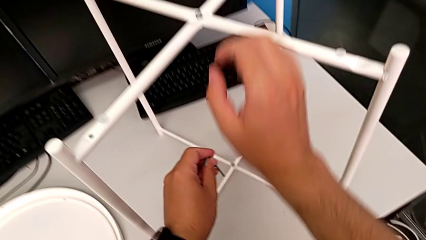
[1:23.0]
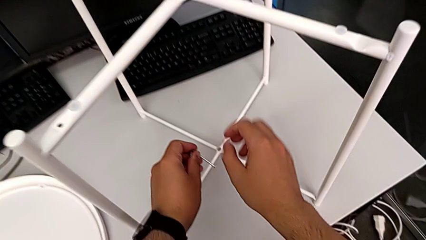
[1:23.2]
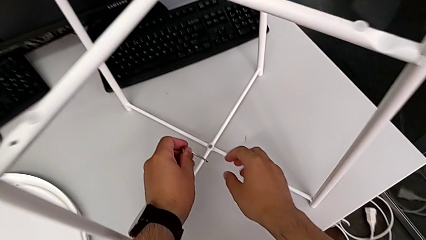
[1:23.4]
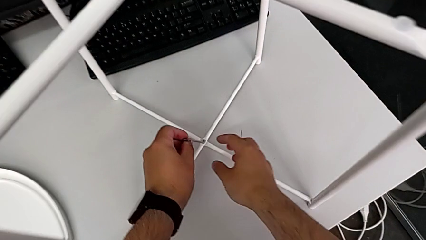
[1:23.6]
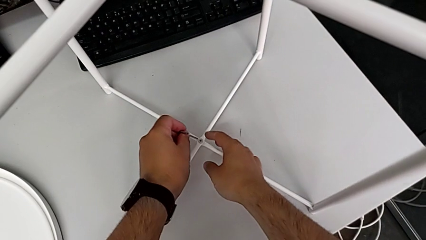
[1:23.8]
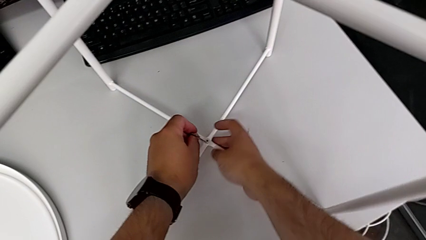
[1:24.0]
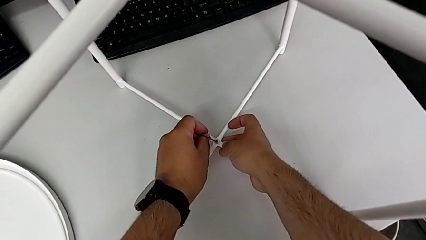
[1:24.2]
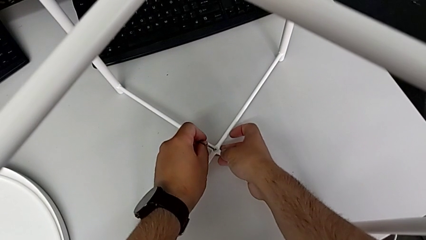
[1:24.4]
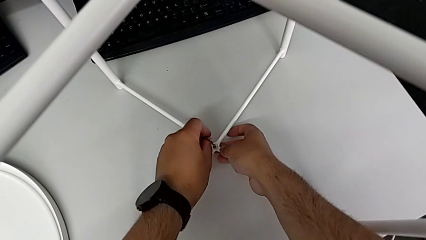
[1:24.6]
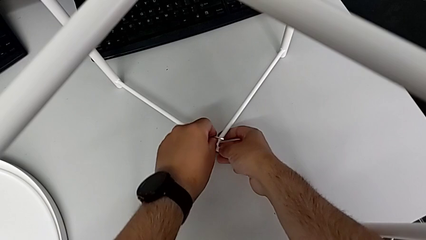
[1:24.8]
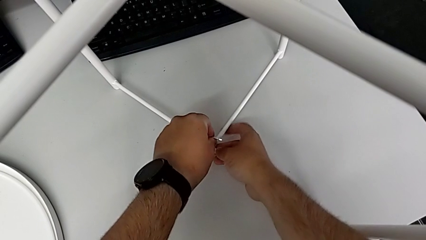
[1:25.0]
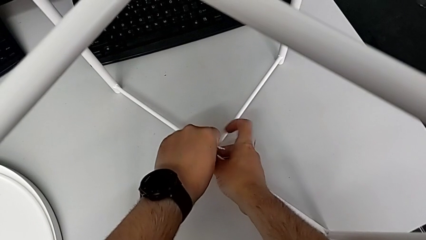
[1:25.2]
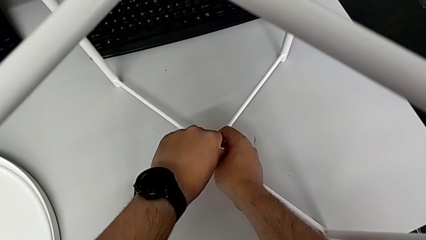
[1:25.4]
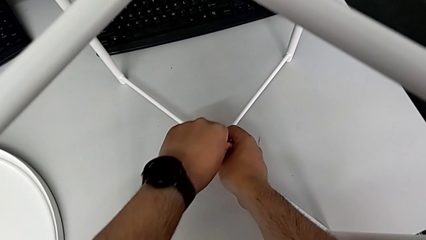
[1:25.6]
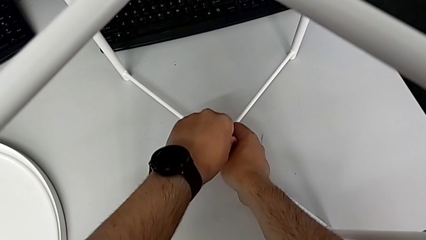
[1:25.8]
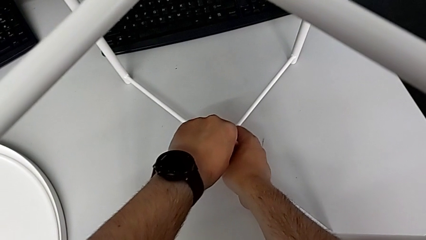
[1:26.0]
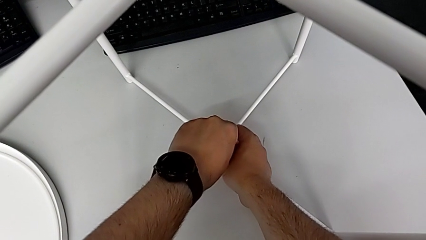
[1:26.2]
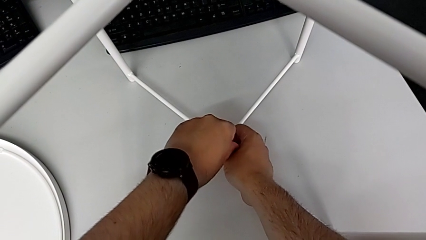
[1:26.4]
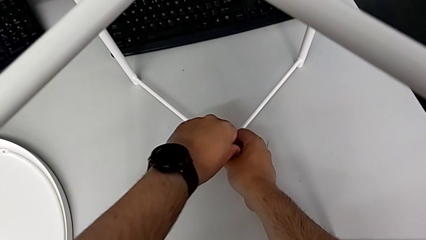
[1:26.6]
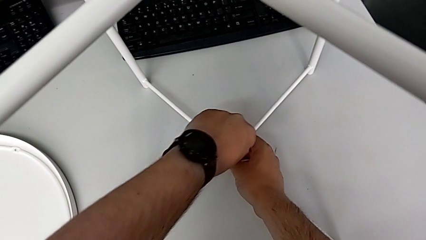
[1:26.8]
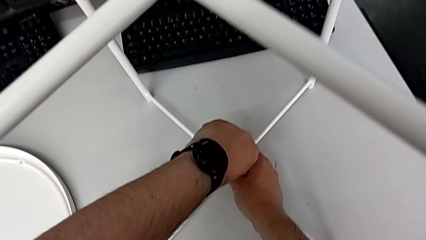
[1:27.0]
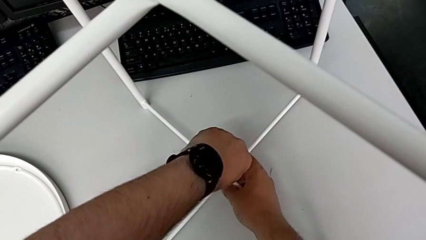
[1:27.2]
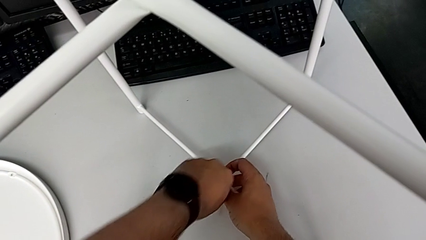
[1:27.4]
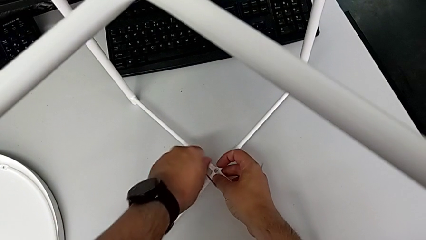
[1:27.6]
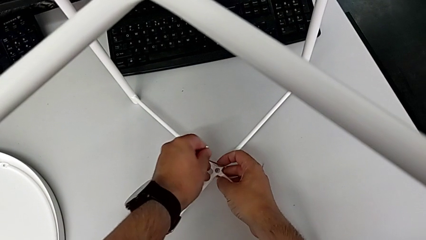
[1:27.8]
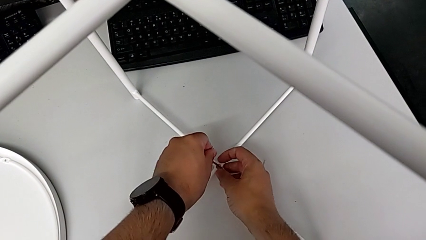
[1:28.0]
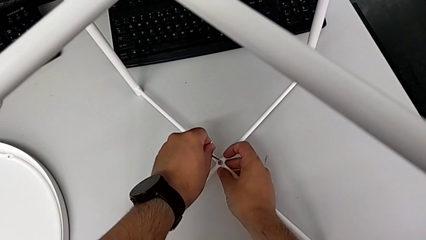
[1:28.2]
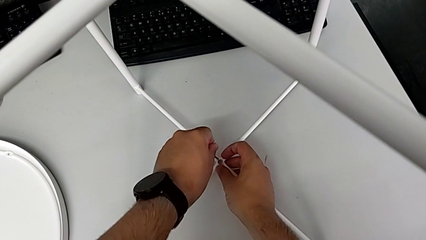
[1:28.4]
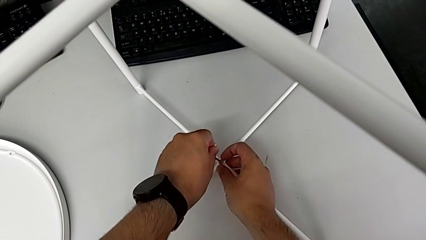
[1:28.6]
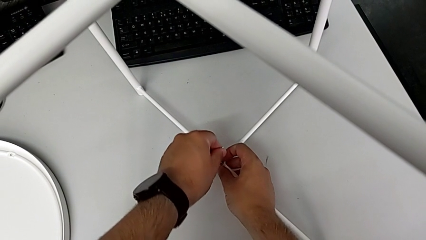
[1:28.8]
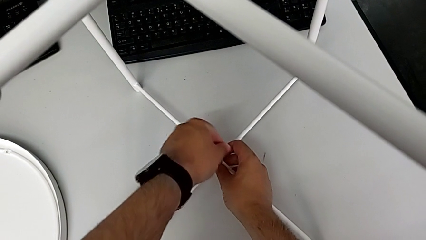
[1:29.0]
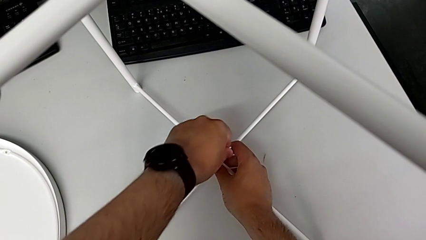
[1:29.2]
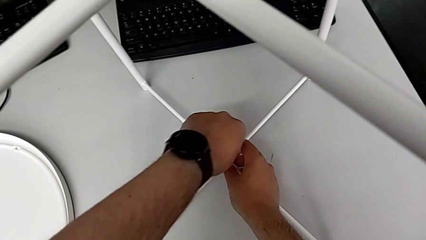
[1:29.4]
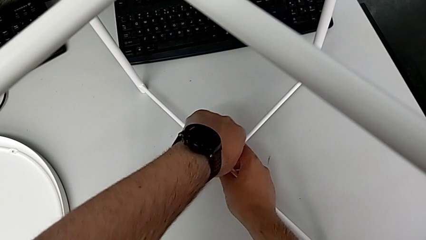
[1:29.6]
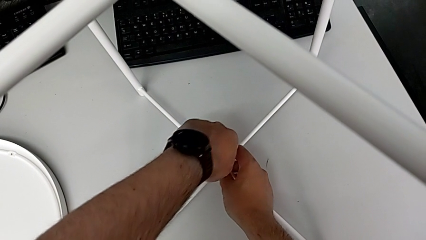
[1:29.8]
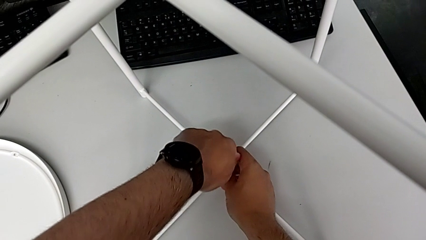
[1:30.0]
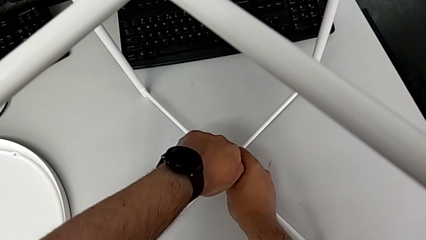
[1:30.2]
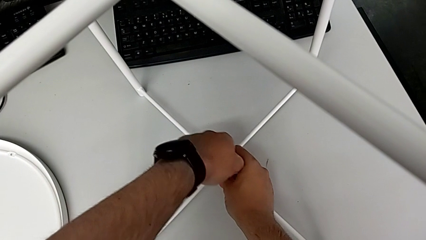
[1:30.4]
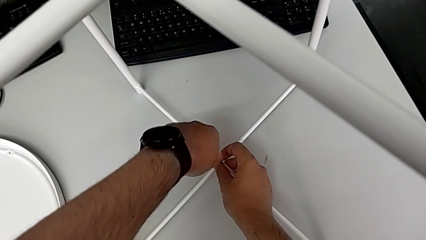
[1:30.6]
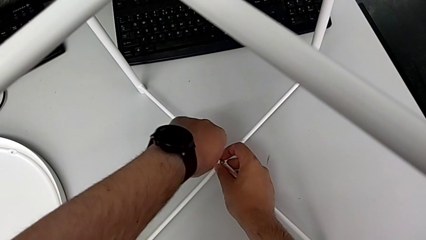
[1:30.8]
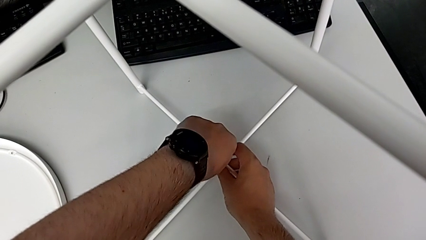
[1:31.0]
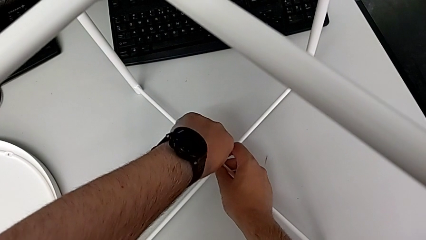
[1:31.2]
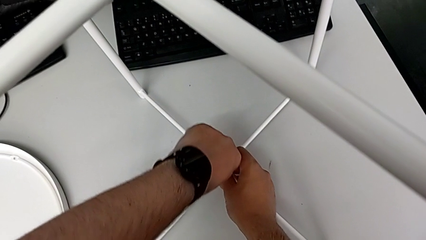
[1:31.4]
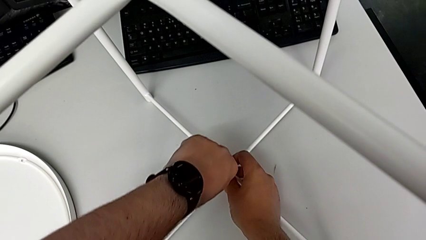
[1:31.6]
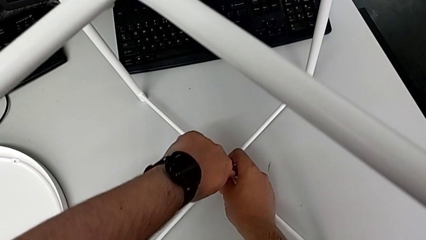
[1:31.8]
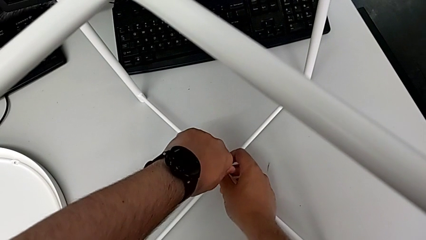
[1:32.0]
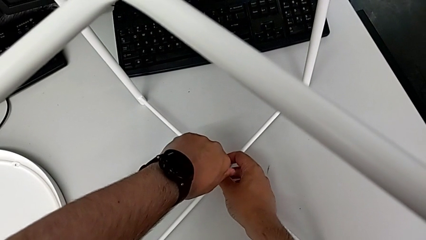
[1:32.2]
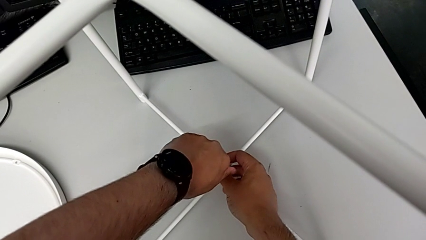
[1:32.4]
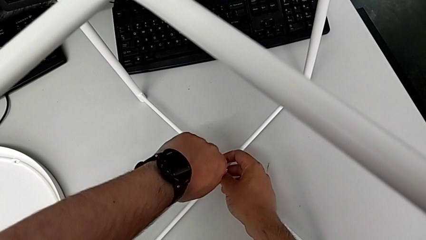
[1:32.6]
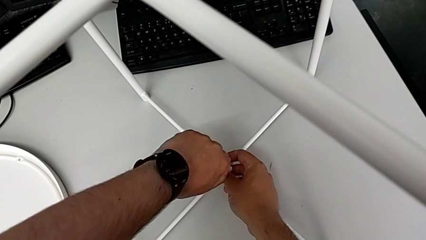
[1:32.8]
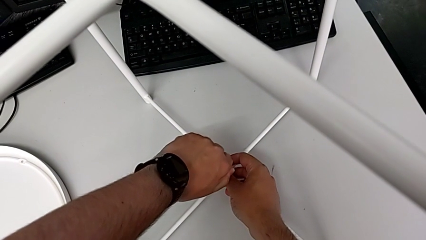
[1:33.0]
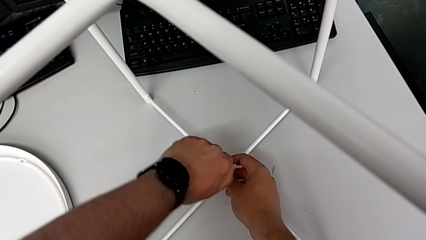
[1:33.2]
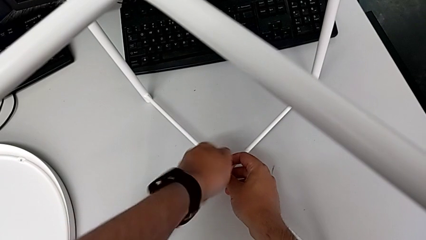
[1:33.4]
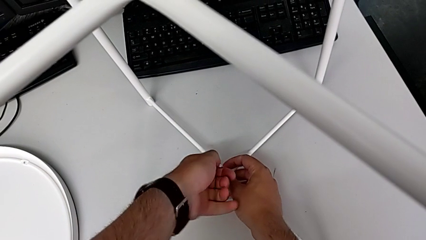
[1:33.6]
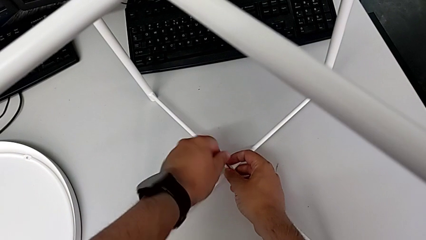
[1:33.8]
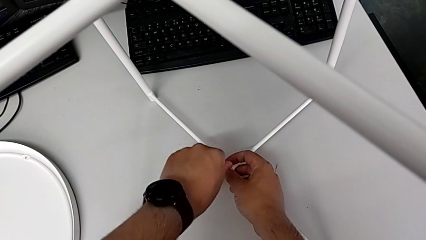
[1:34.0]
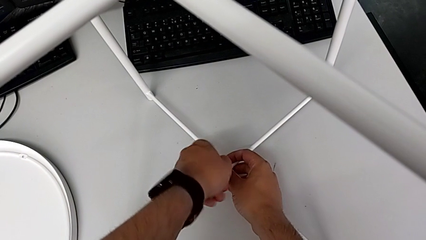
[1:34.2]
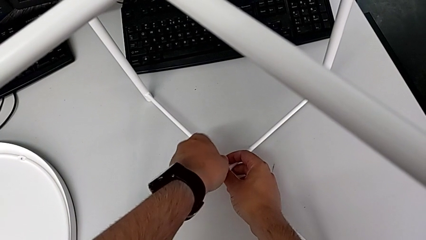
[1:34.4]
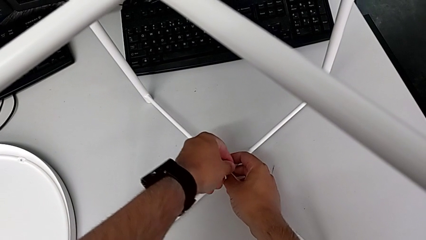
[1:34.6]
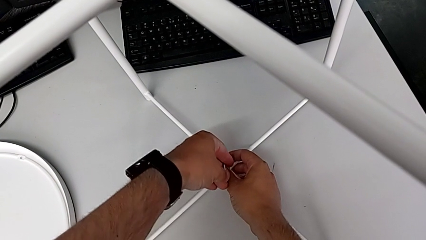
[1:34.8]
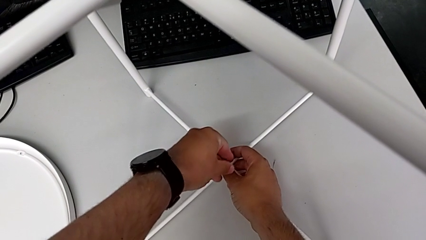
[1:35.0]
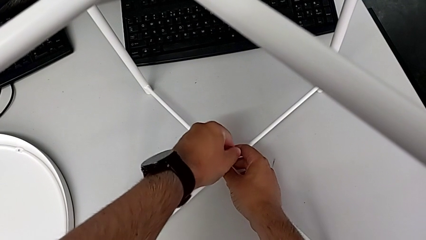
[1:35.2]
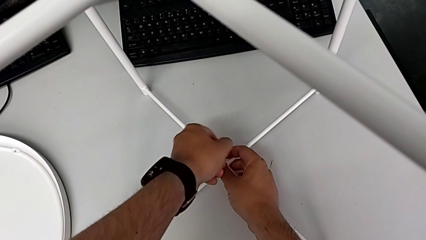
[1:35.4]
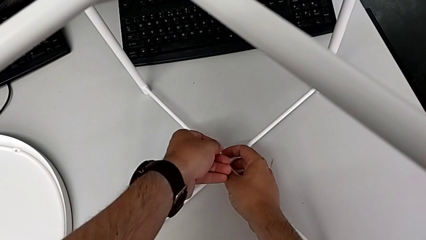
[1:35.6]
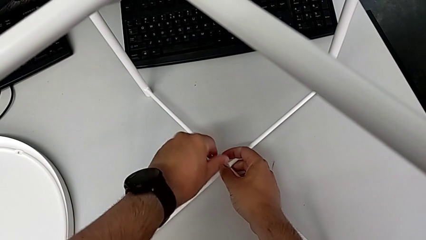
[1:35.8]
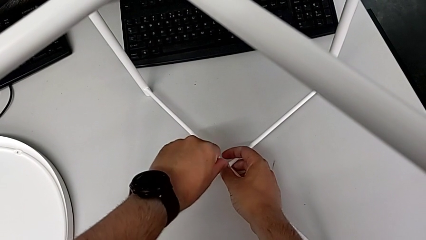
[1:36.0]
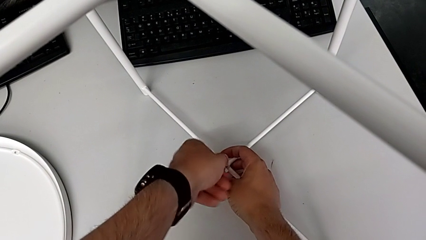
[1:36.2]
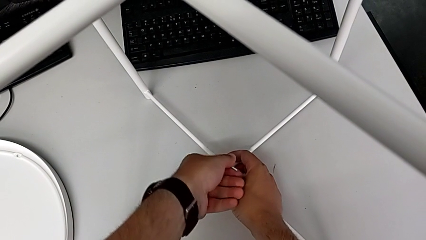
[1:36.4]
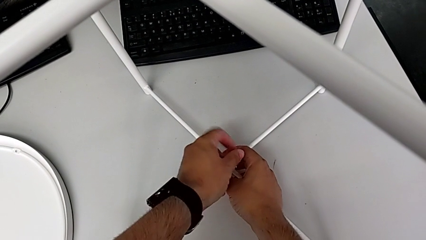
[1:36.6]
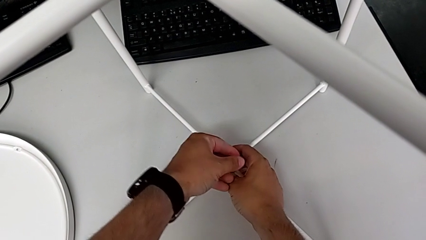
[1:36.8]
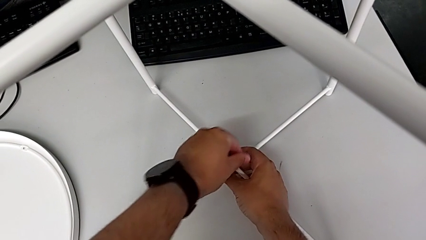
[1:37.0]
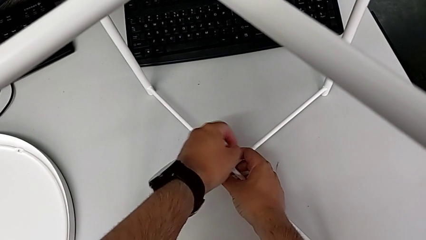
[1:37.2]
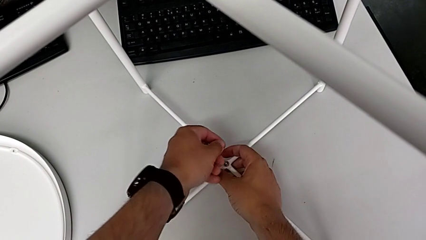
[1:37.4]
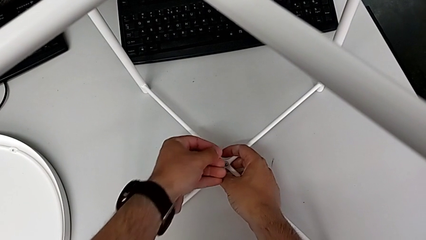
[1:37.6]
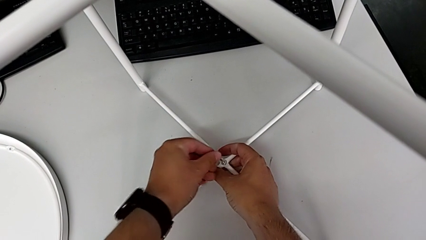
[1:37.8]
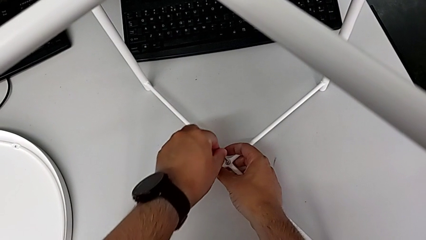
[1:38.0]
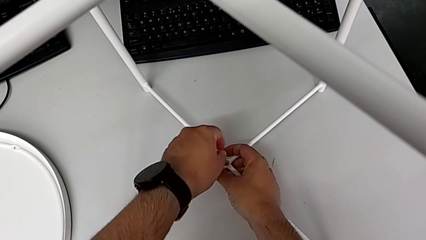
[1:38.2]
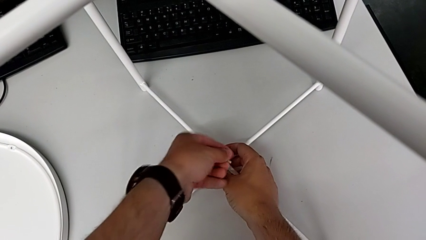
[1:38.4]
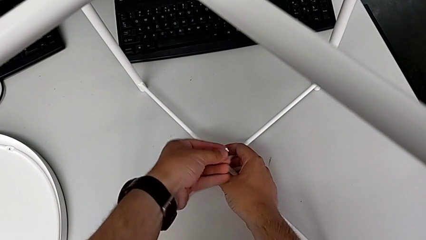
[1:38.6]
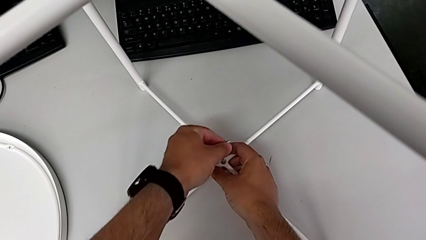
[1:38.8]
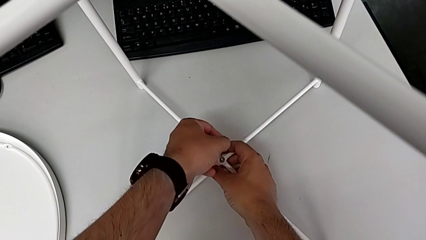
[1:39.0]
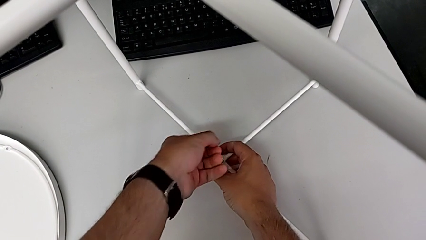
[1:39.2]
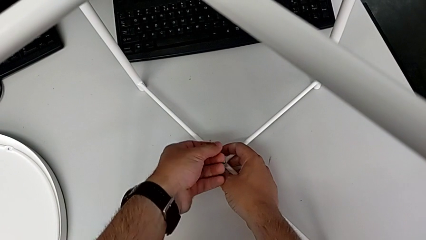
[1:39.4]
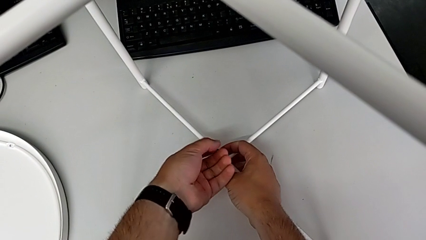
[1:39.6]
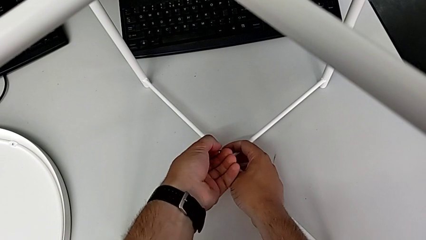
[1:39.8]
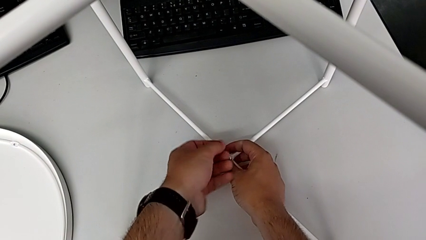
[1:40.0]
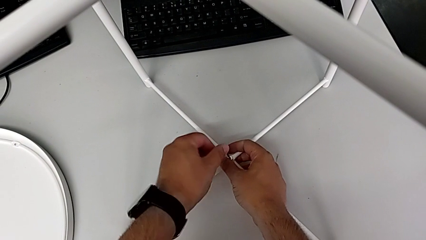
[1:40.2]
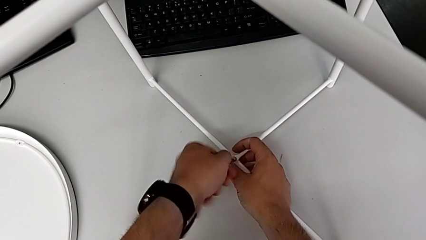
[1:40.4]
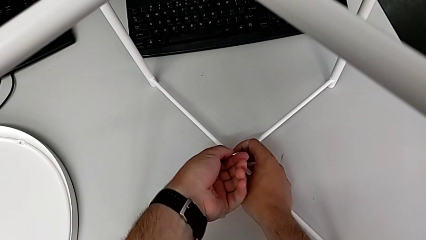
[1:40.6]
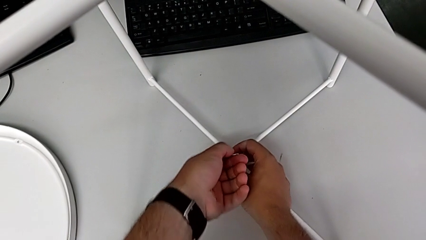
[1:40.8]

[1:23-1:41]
The camera wearer is unscrewing the bottom hex socket head using an Allen wrench. They insert the Allen wrench and unscrew the bottom hex socket head.
